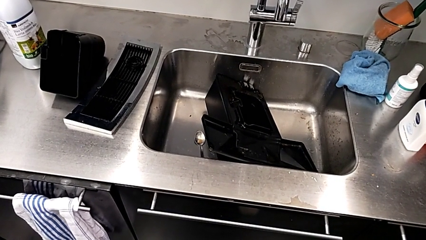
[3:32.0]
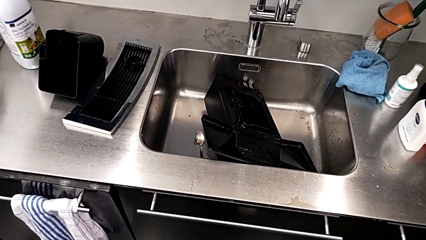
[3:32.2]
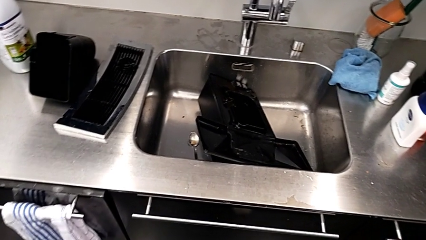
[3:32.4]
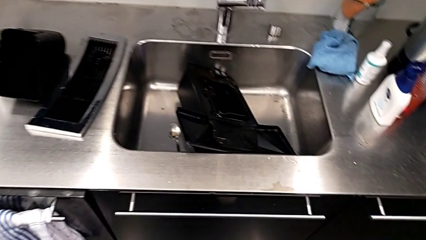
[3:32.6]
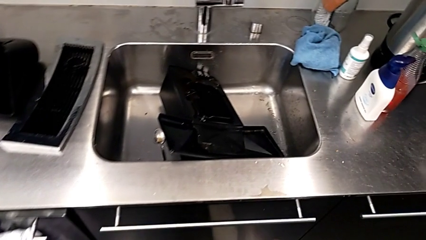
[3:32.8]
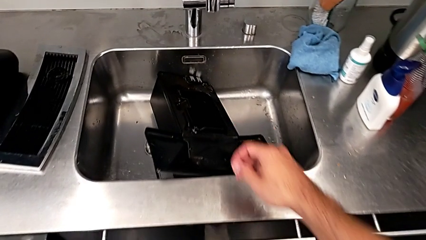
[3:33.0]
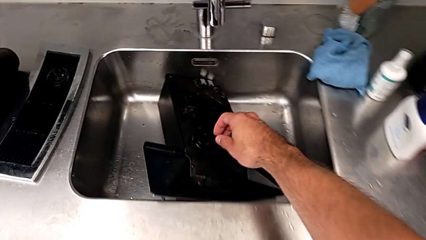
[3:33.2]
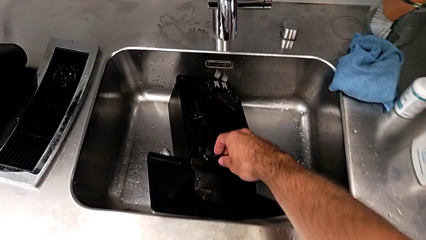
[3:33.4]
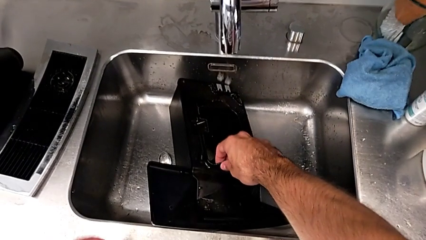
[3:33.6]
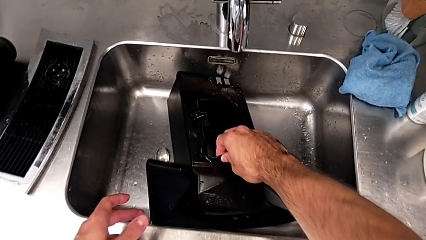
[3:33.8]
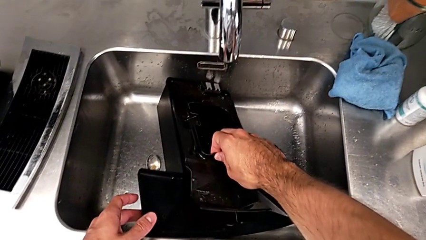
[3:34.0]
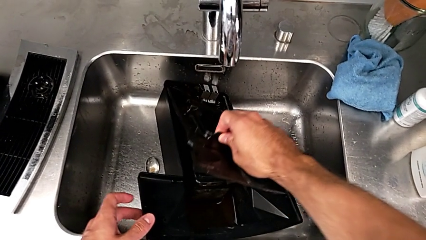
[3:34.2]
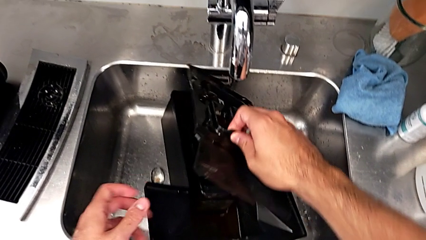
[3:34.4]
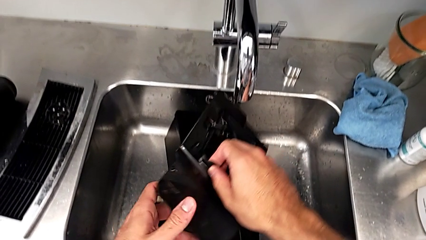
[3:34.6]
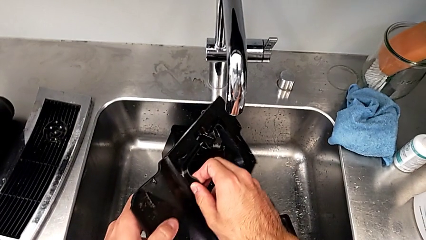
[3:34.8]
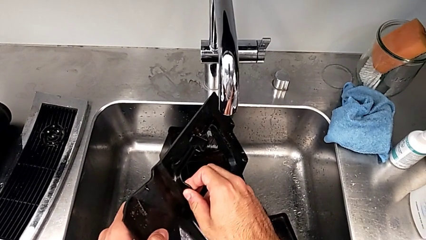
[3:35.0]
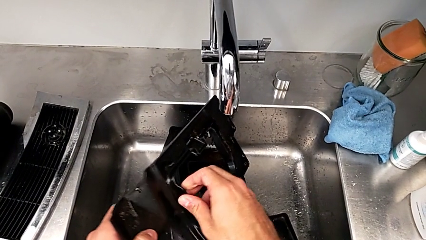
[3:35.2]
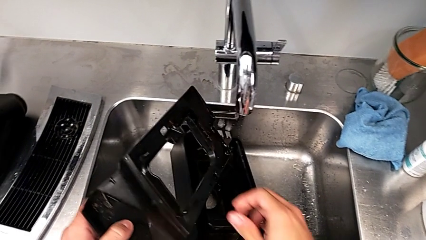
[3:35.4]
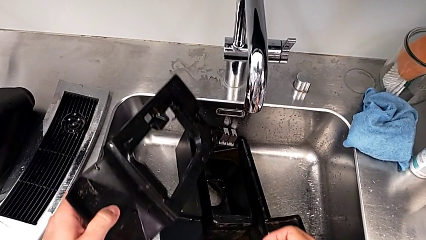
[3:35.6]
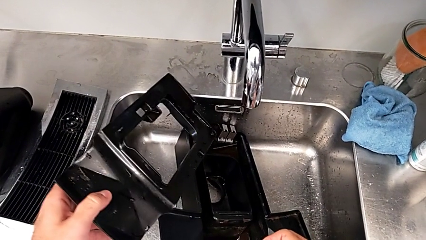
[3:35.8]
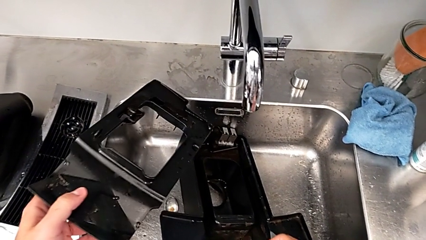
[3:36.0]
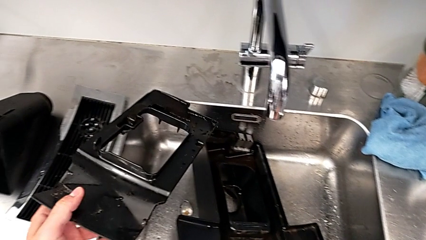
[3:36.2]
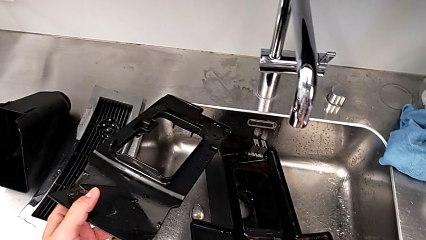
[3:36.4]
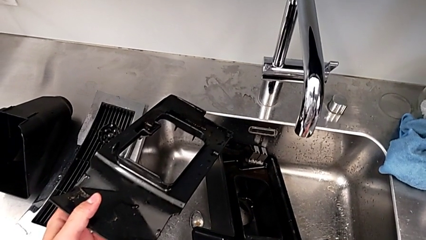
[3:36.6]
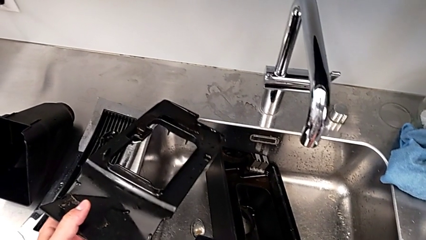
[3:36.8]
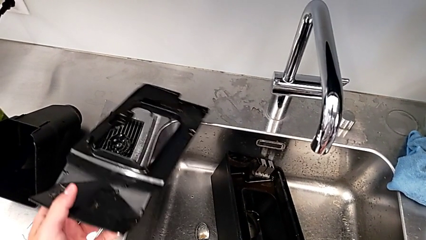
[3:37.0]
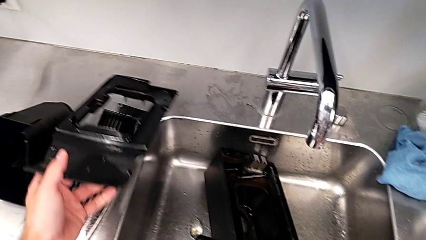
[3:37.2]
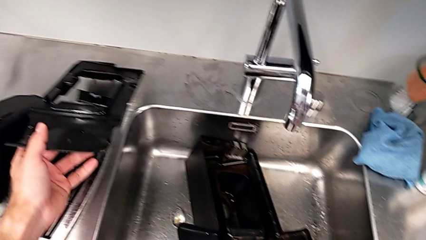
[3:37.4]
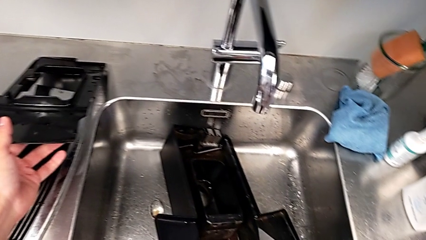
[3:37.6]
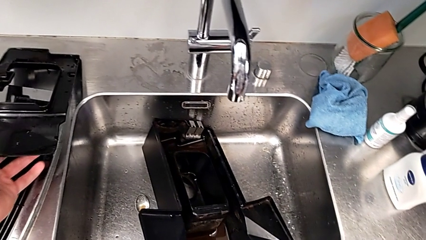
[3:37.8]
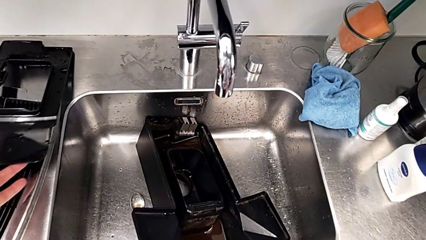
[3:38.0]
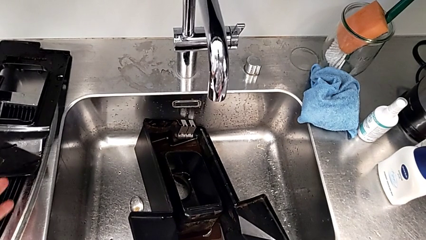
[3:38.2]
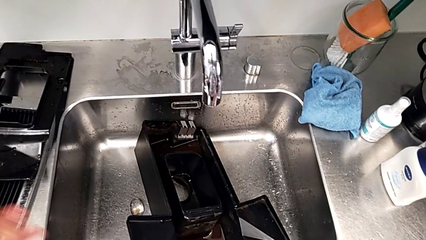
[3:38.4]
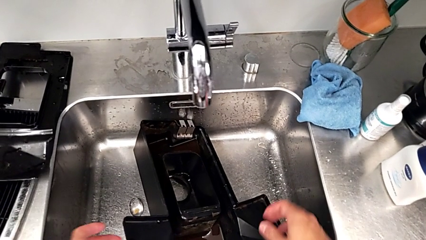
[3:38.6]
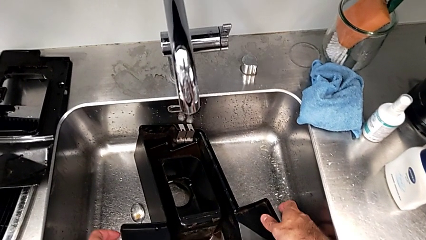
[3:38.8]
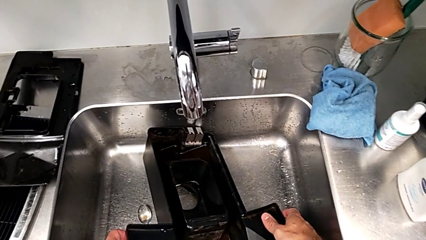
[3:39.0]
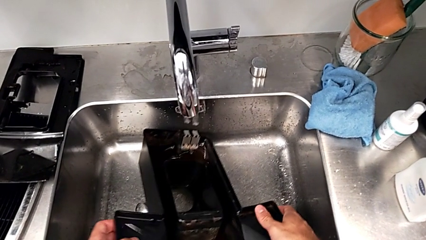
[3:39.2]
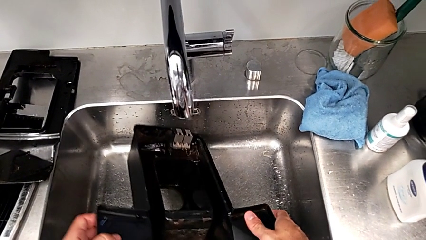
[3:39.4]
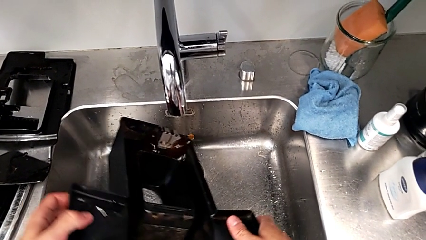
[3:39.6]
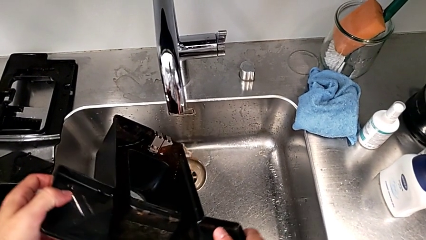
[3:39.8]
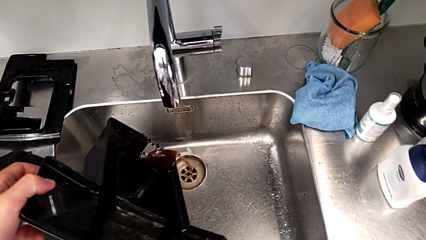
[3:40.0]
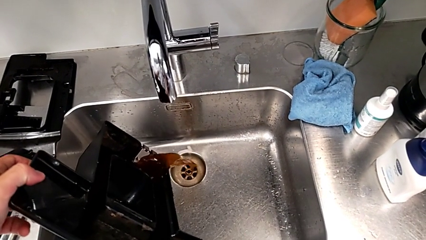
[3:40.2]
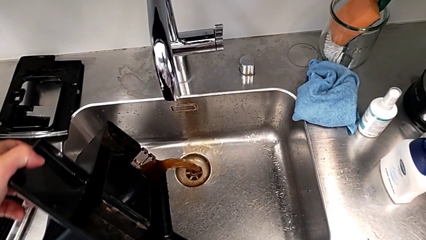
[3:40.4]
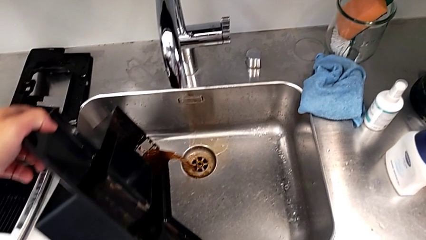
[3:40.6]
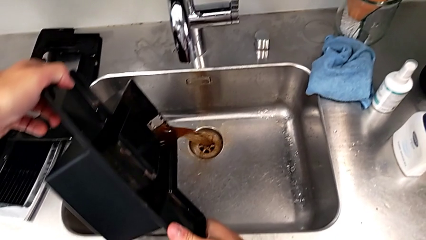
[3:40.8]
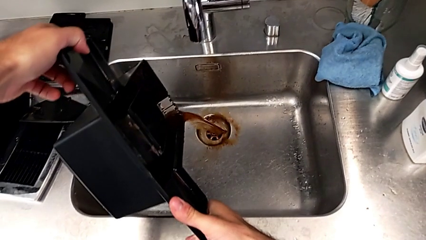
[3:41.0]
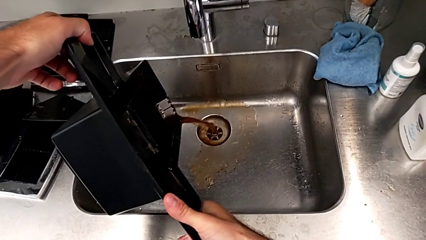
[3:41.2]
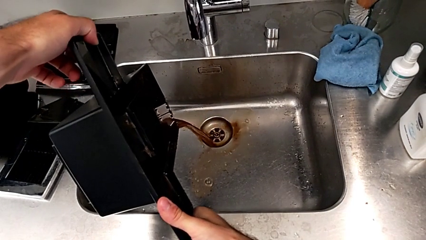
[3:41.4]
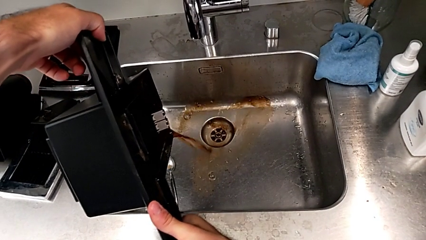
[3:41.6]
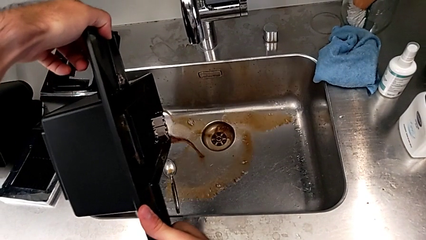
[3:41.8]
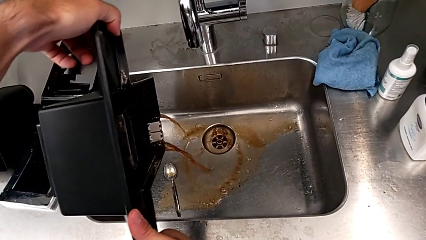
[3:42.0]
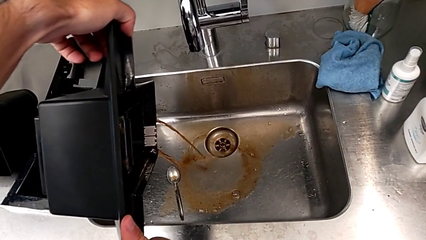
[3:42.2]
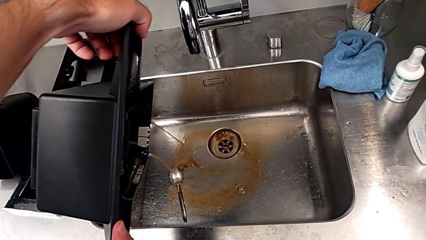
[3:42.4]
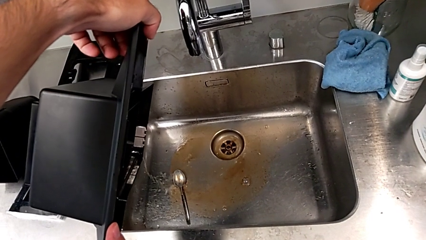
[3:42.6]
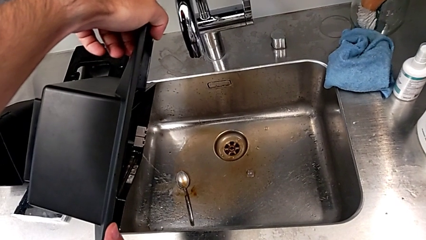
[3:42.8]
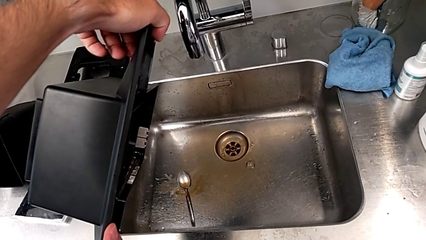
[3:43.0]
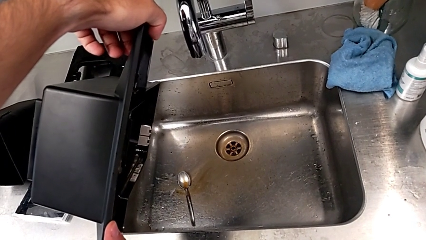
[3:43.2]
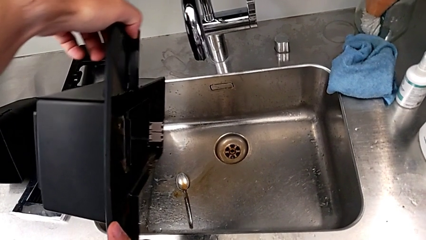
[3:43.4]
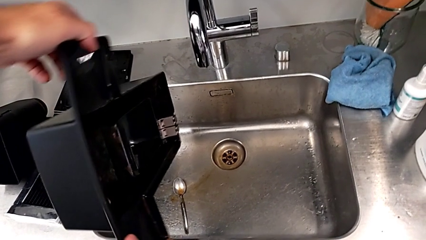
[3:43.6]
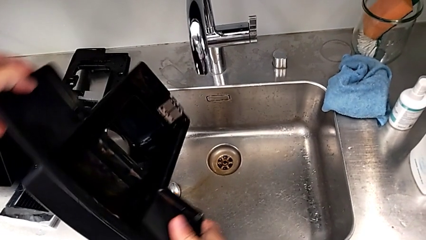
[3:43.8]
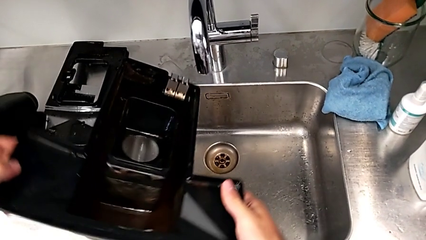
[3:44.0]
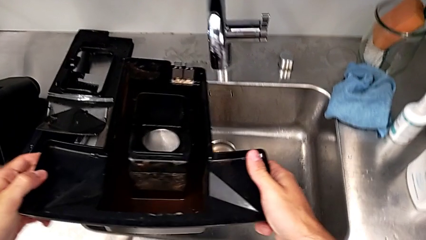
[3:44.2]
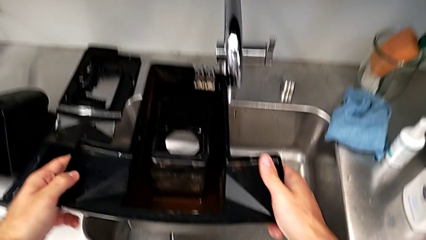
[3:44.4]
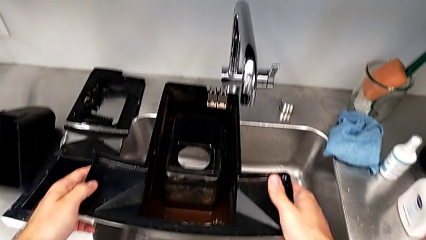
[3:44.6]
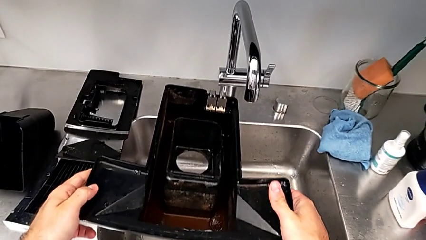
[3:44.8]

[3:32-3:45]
The camera wearer is emptying the drip tray every day. They grab the drip tray, withdraw it, place the cover, grab the drip tray, lift it, empty it and hold it.

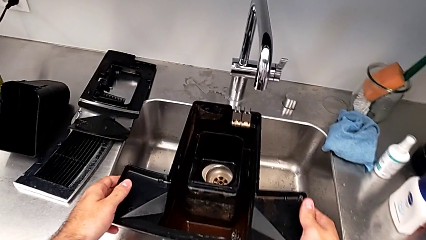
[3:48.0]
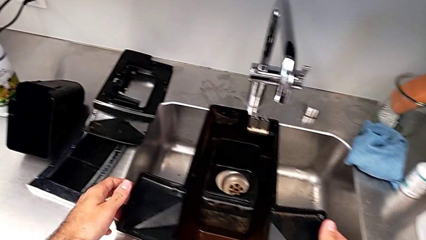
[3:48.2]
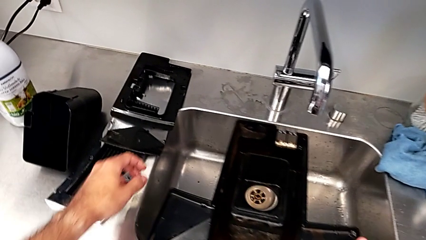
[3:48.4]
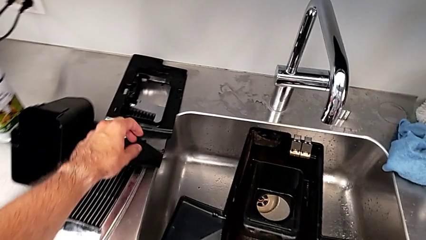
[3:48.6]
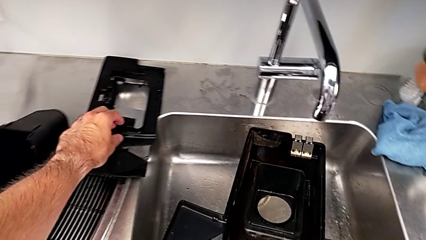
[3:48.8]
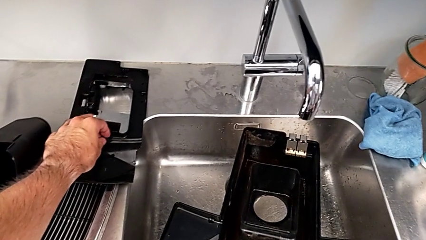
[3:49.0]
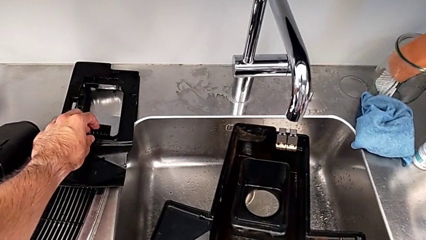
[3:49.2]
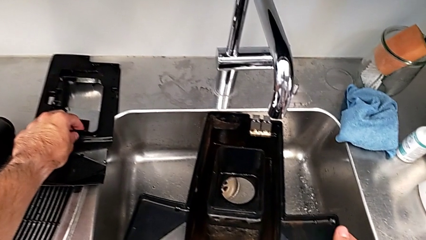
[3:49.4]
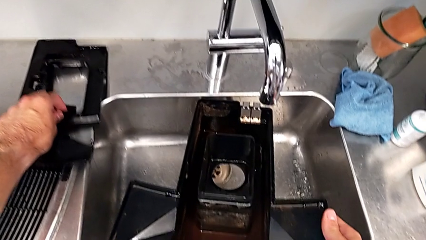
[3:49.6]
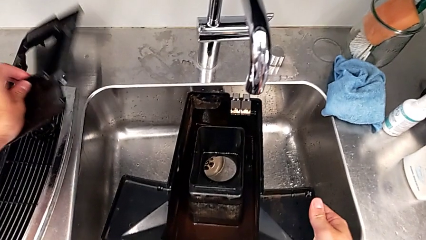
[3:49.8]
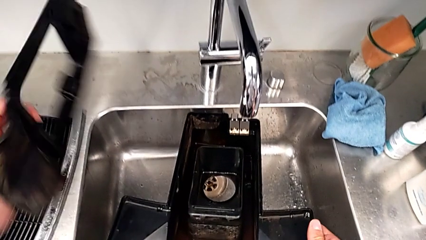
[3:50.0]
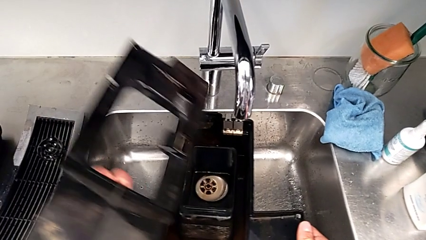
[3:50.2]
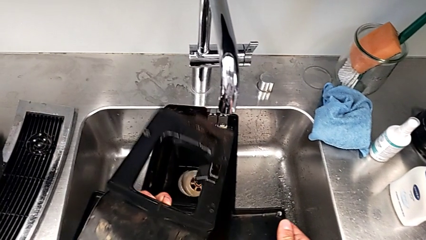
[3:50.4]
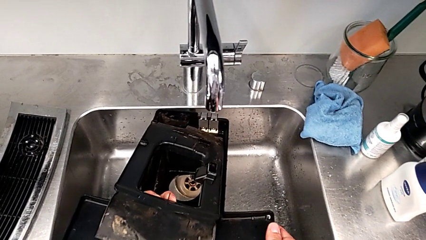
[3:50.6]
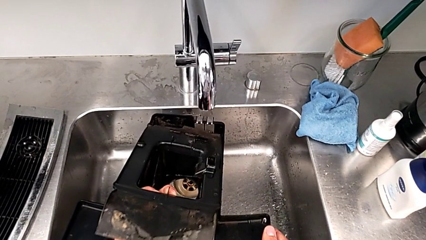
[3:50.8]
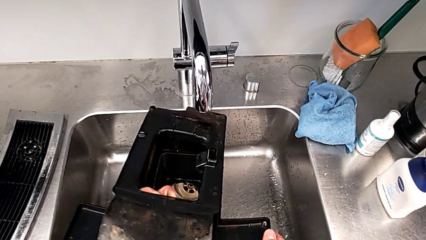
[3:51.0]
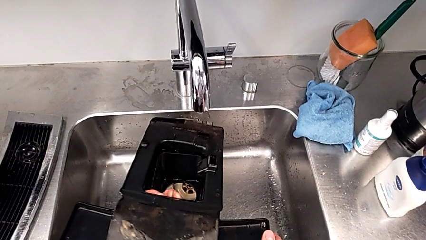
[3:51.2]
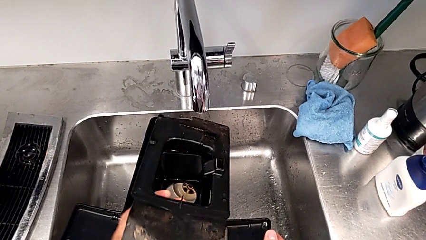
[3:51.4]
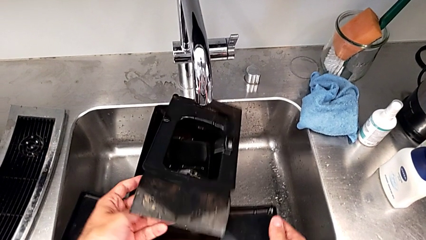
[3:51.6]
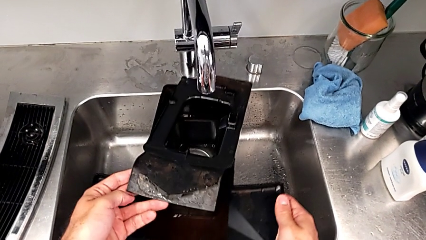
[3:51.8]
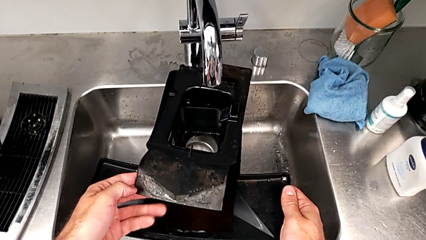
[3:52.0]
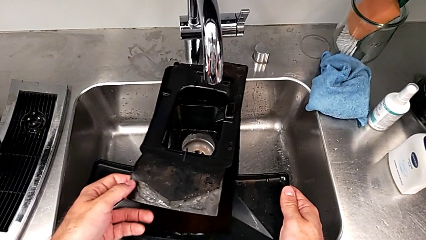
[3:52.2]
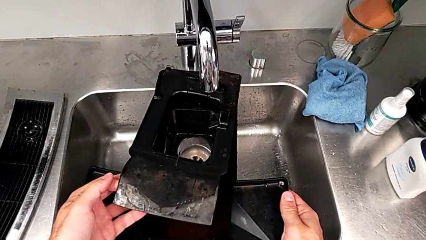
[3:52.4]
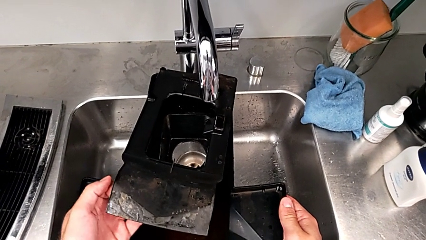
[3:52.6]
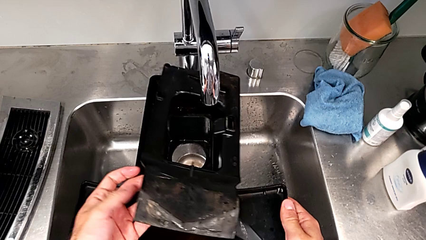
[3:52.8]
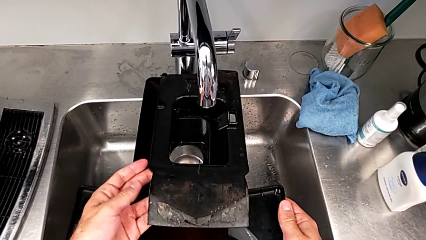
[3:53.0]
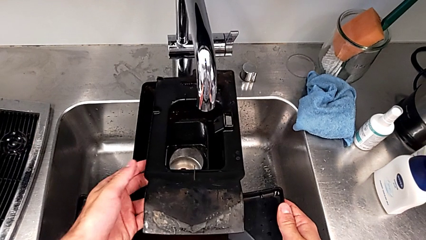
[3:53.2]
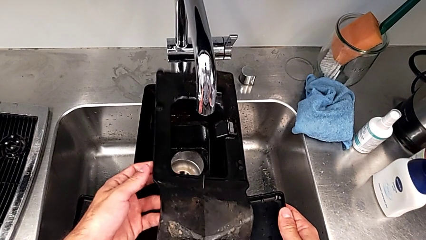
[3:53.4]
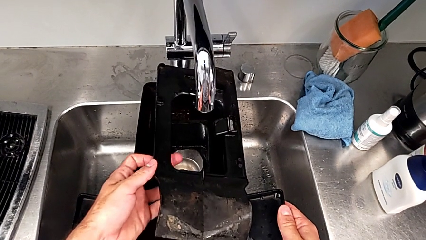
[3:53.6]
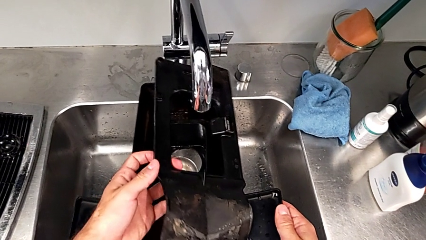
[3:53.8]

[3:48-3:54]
The camera wearer is assembling the drip tray. They grab the drip tray, lift the cover and wrongly assemble the drip tray, placing the cover incorrectly.
